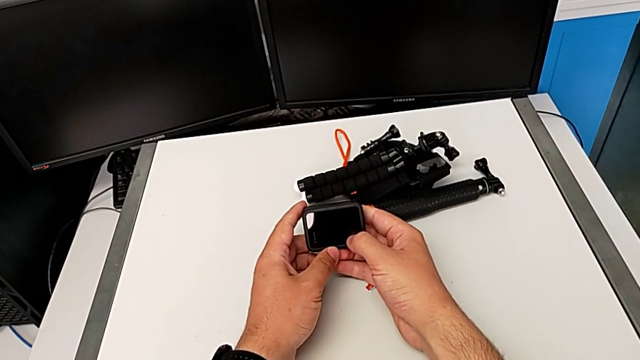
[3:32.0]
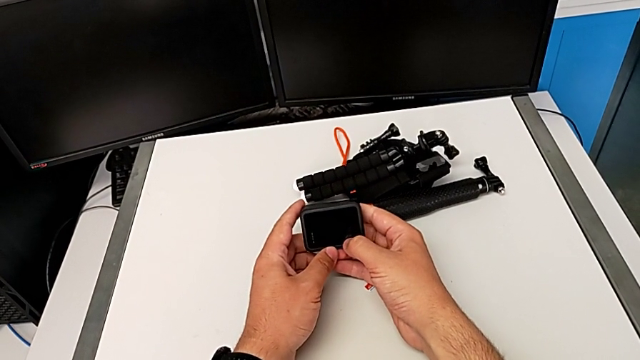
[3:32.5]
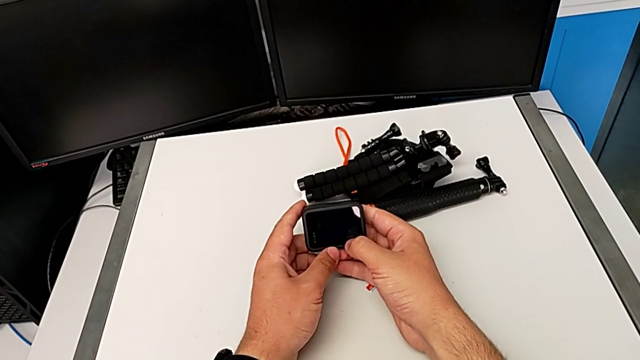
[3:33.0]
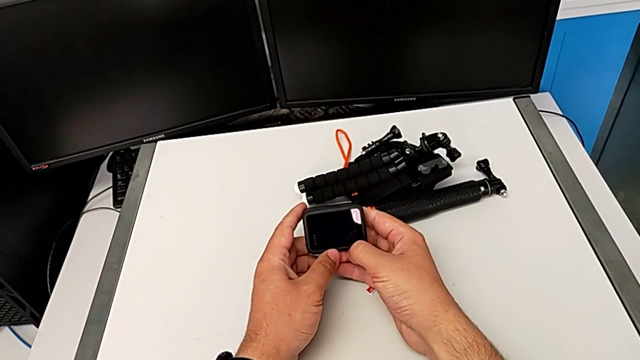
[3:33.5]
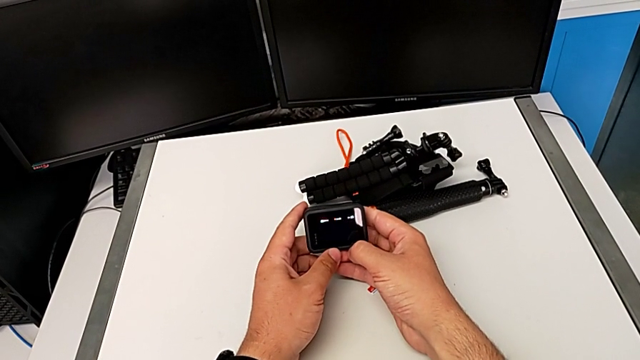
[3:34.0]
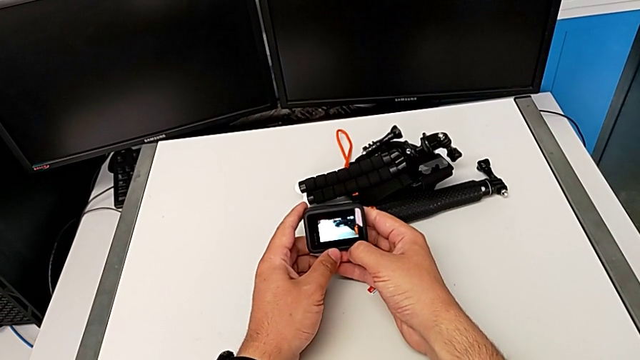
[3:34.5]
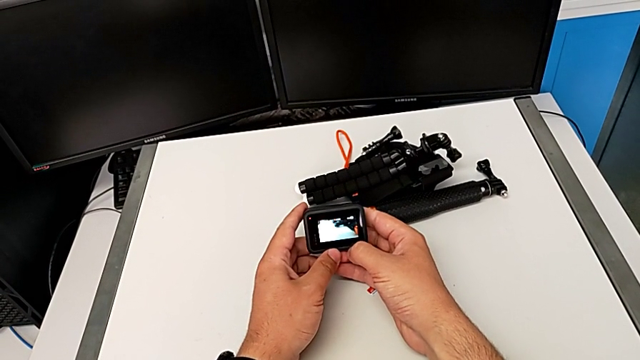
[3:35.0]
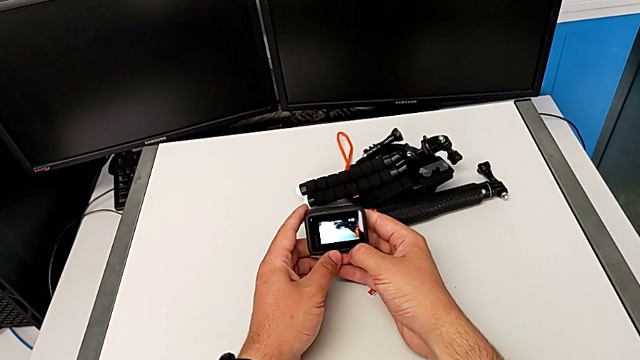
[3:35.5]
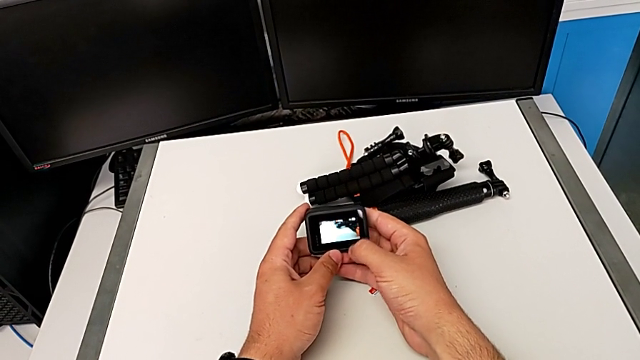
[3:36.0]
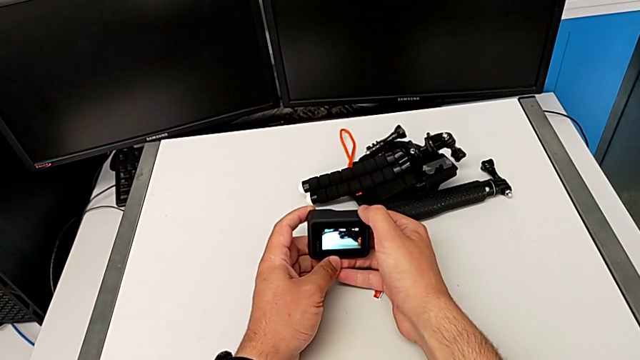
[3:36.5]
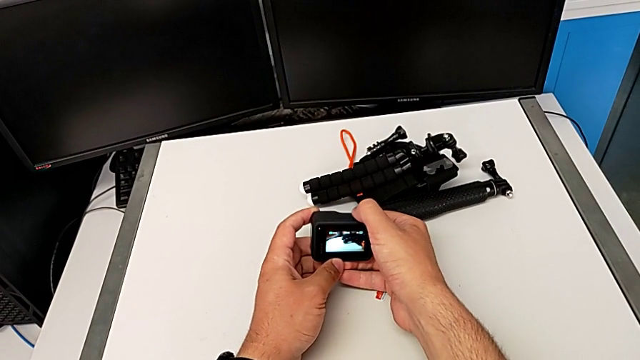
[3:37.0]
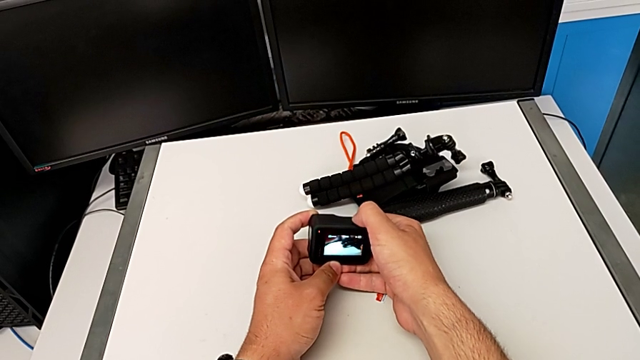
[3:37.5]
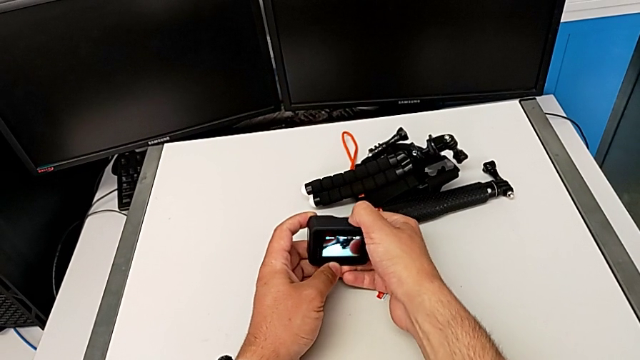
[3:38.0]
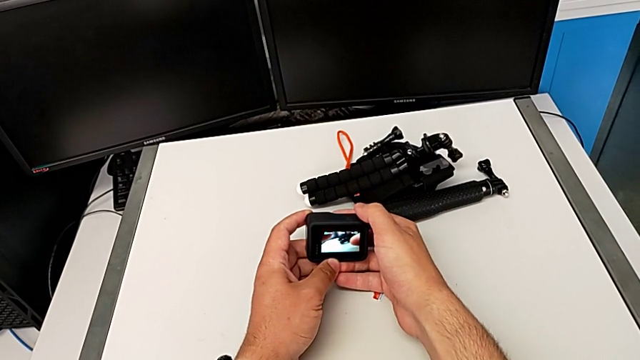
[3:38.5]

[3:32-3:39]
The camera wearer turns on their GoPro. They press the button.

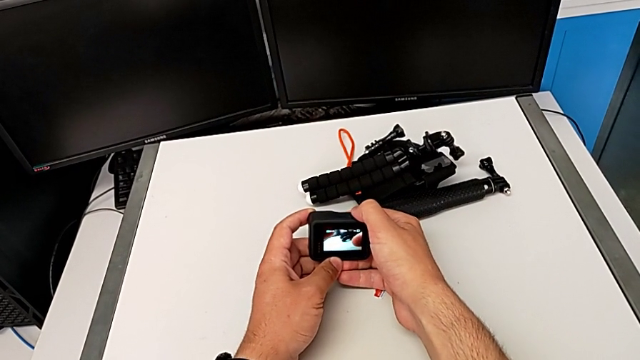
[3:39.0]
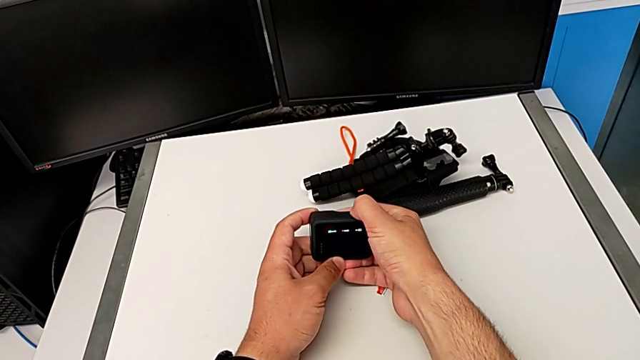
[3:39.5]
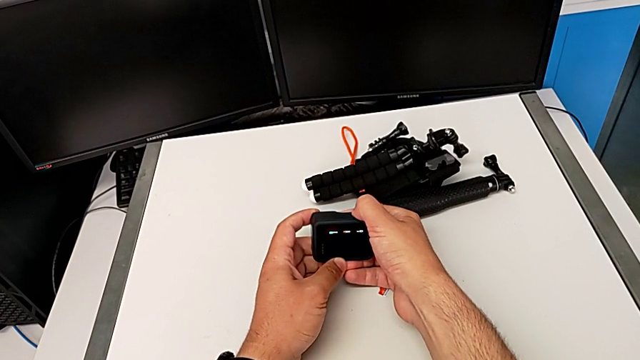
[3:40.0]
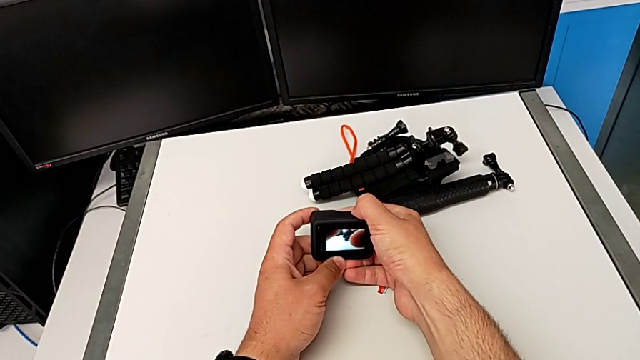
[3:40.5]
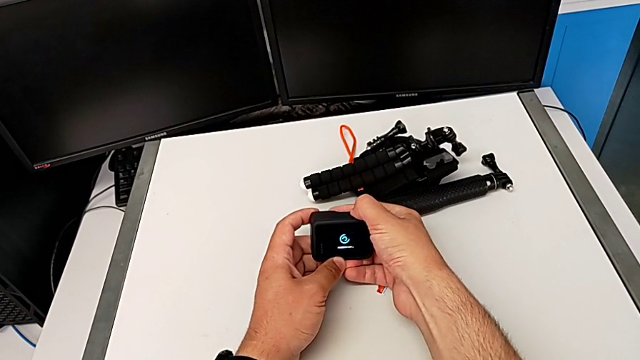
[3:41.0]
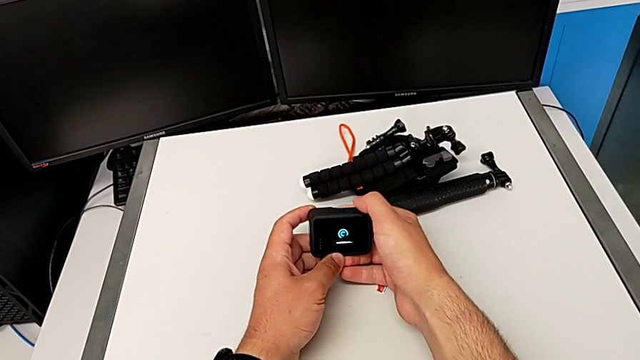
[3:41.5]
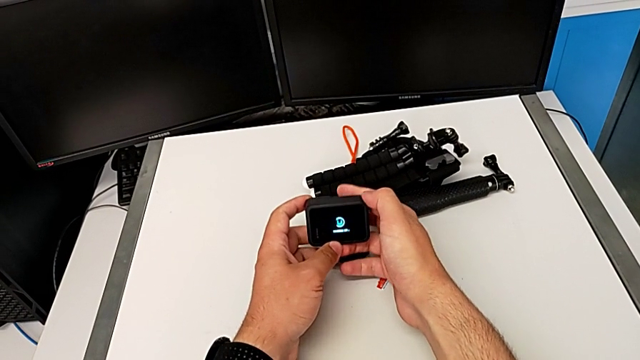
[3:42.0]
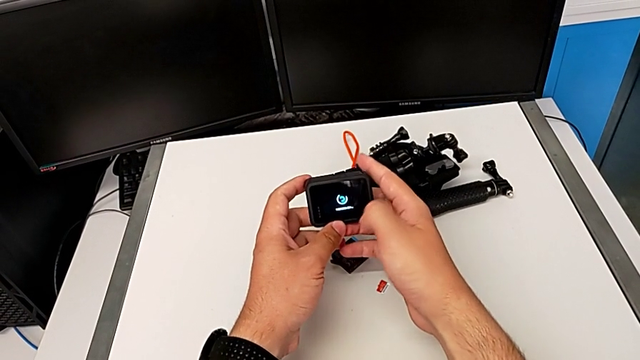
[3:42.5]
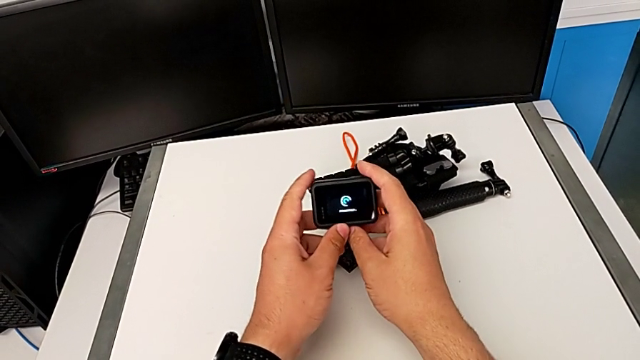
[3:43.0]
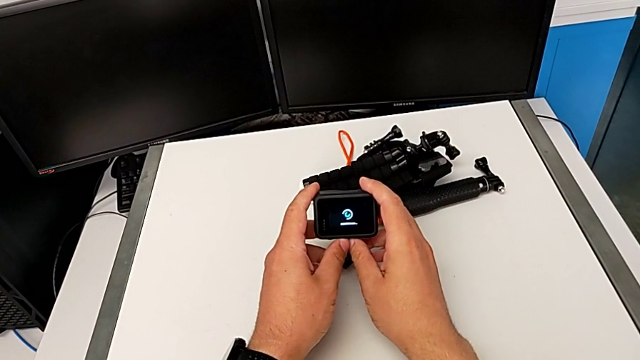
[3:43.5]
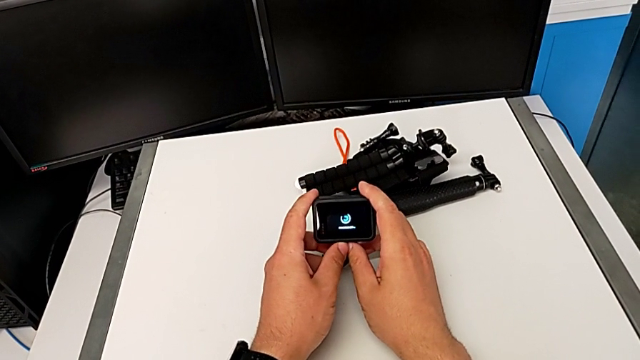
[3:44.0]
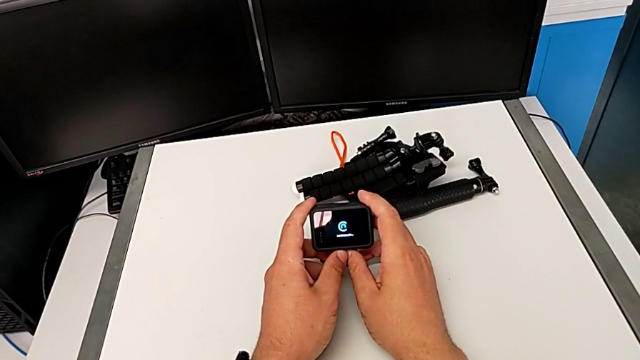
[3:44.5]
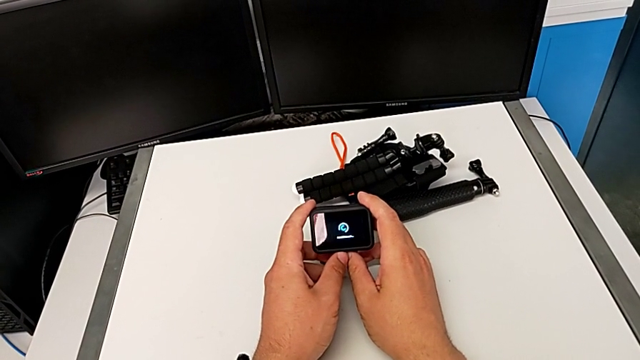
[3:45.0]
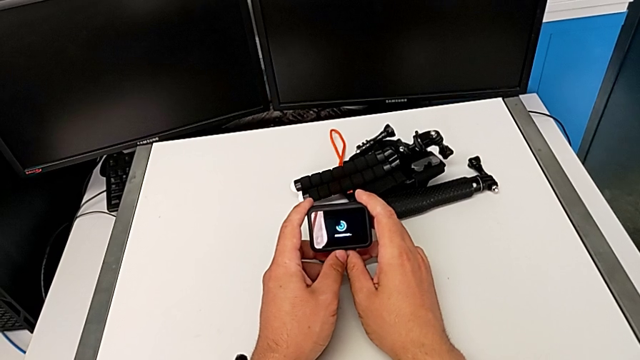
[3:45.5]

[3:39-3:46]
The camera wearer turns off their GoPro. They press the button and hold the GoPro.

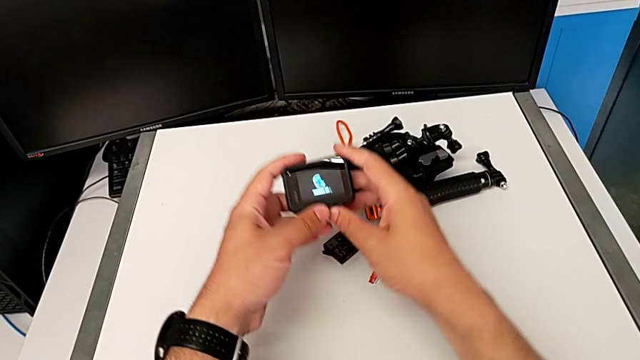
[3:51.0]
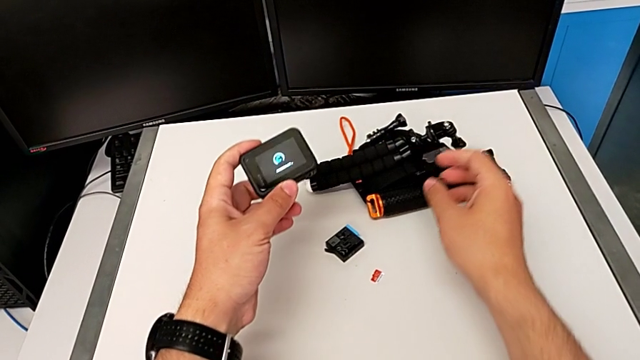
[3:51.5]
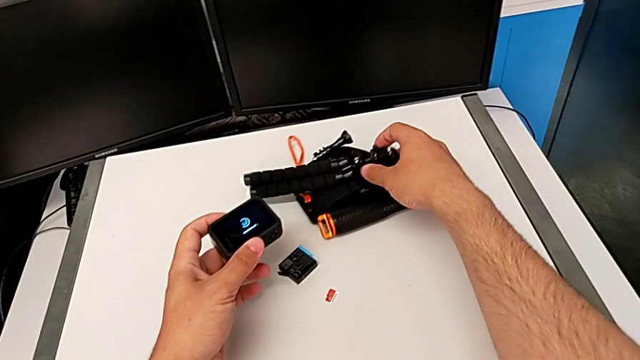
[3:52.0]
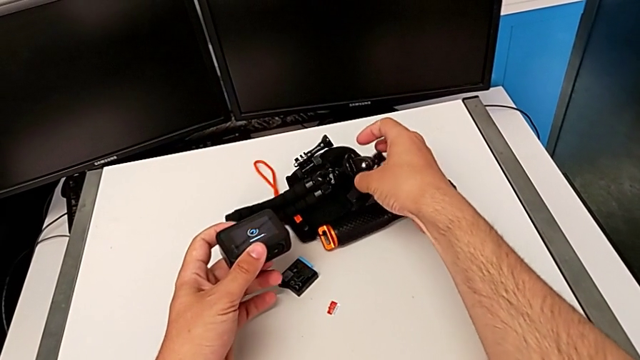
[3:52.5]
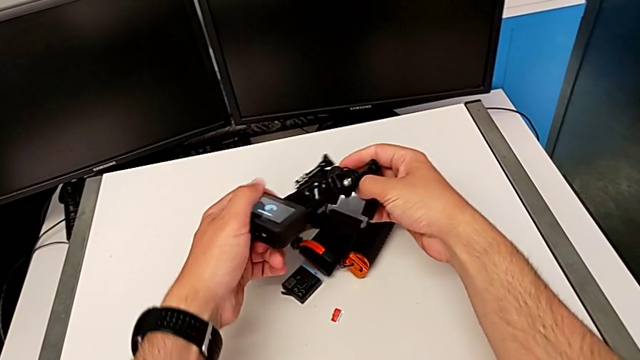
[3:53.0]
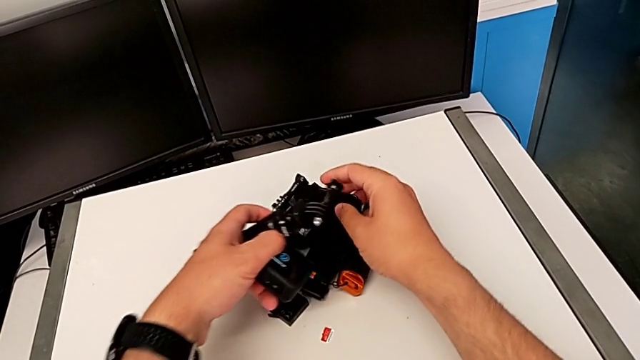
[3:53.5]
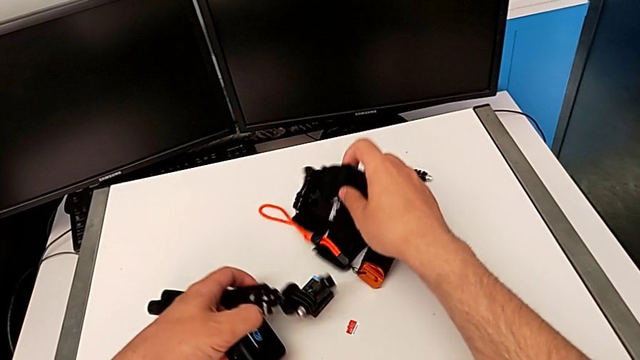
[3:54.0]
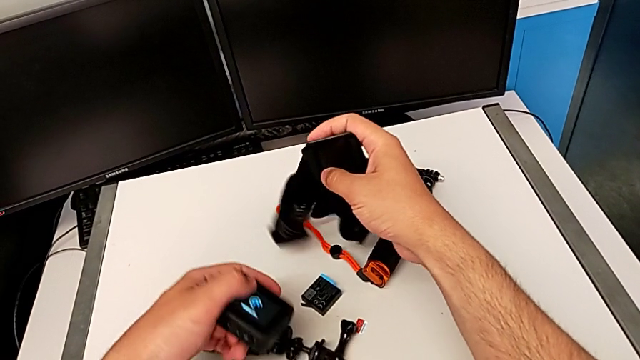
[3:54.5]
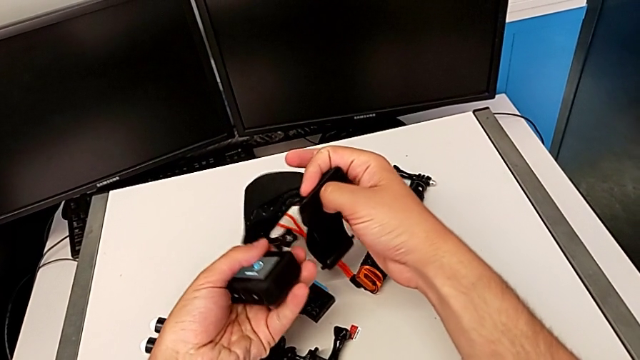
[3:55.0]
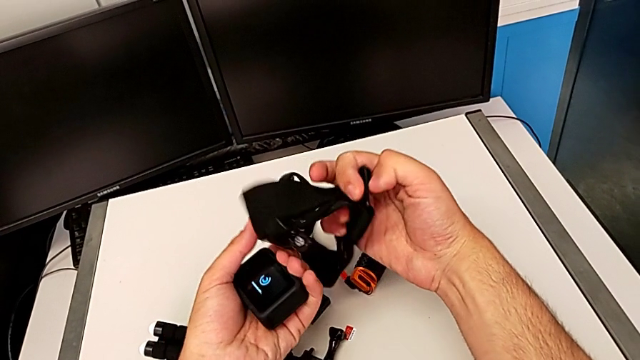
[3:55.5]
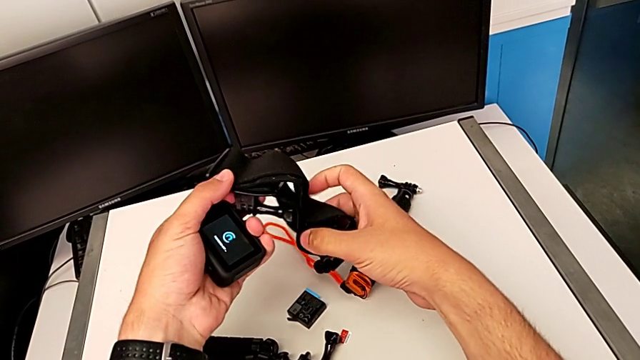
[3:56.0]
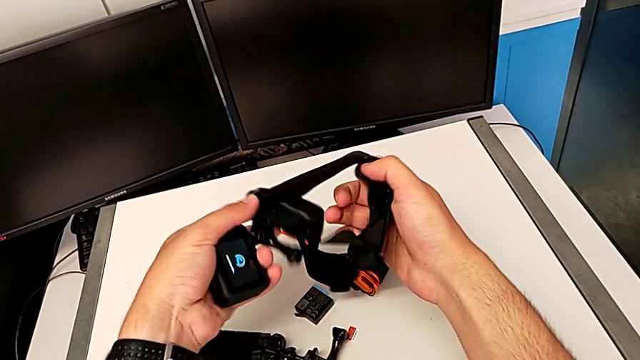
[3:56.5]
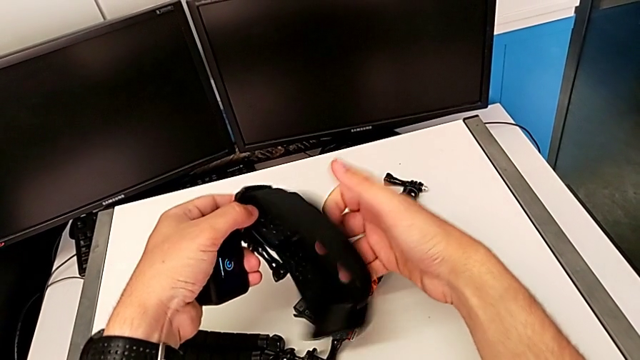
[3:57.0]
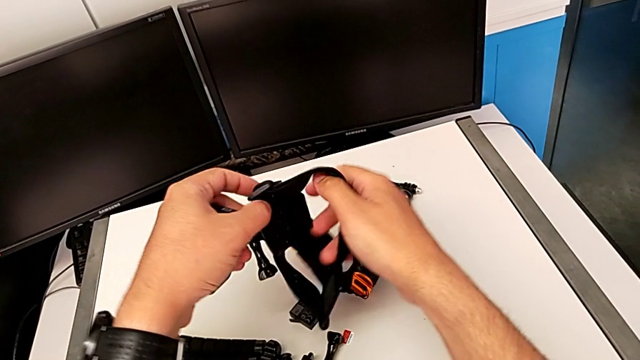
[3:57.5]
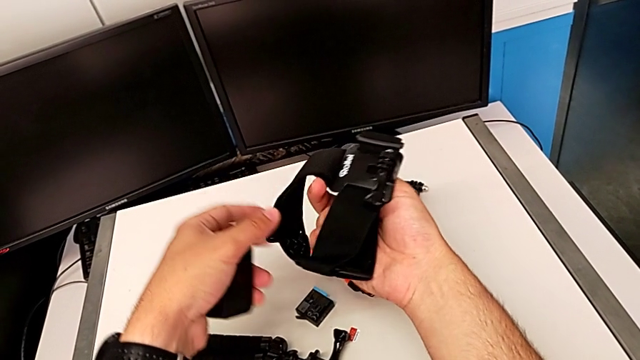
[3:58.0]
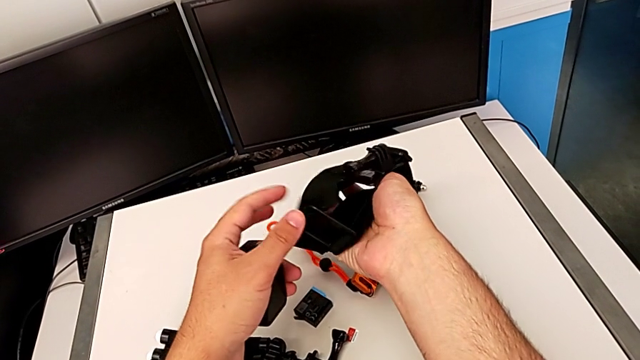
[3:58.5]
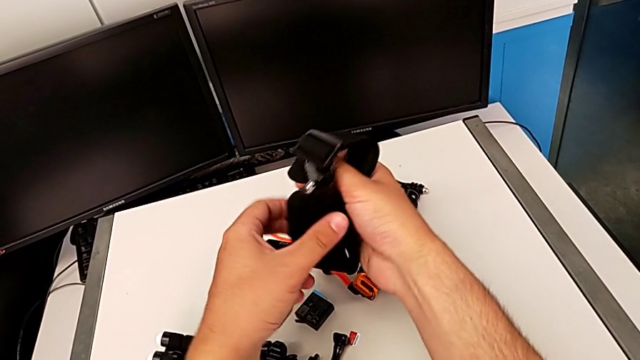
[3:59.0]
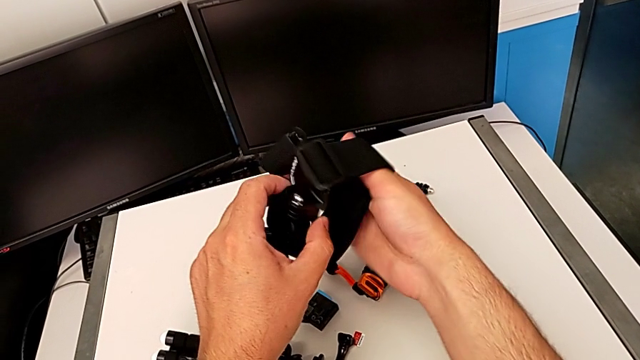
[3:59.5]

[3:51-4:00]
The camera wearer is attaching the GoPro to the strap. They grab the strap.
